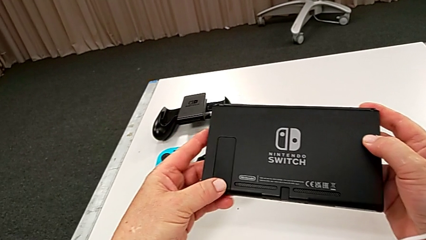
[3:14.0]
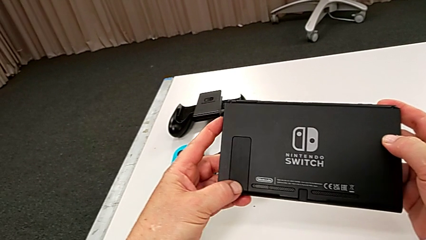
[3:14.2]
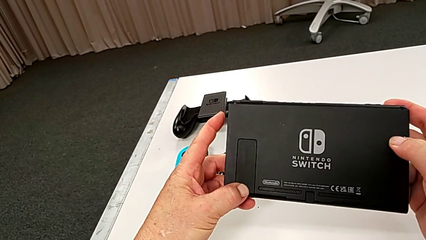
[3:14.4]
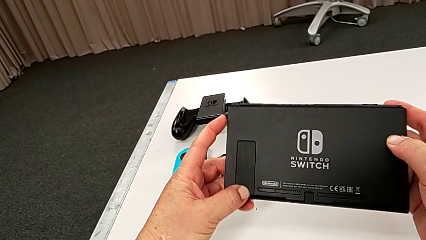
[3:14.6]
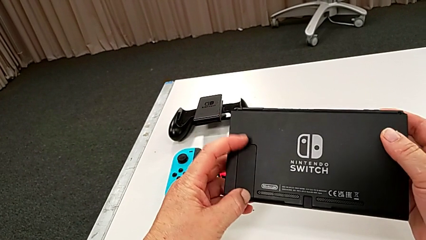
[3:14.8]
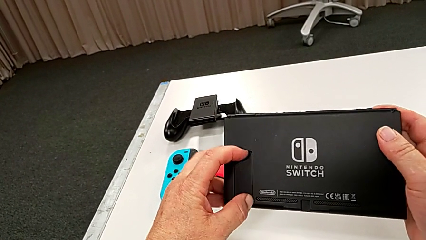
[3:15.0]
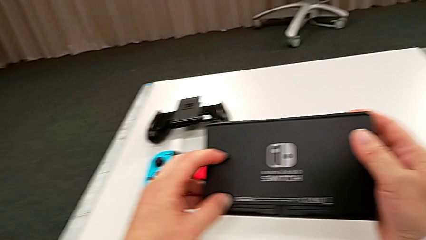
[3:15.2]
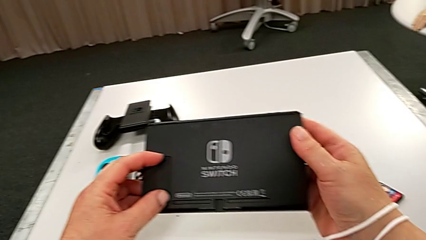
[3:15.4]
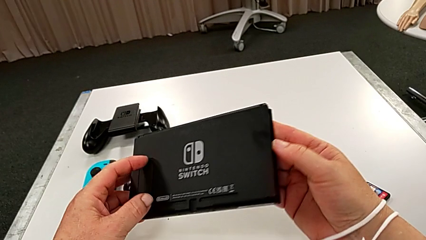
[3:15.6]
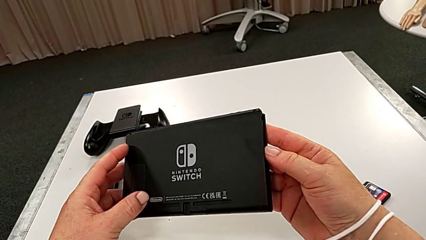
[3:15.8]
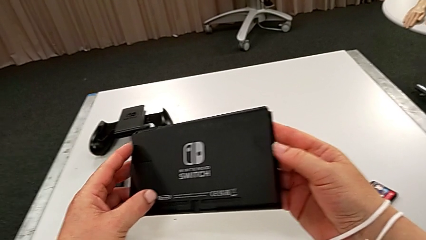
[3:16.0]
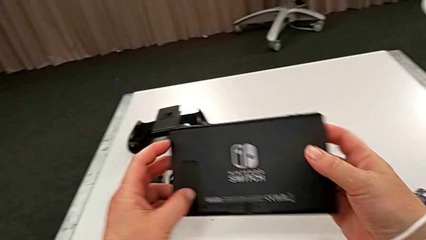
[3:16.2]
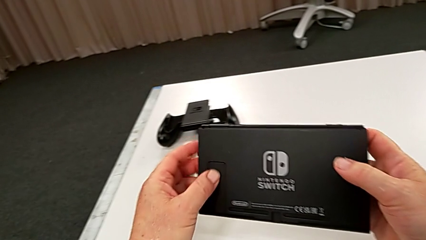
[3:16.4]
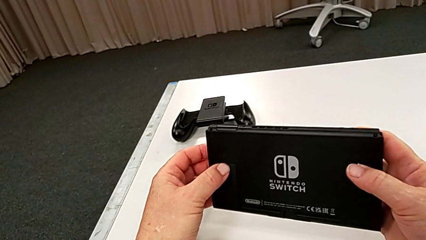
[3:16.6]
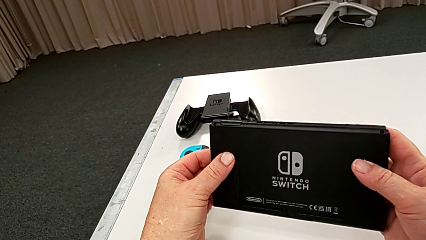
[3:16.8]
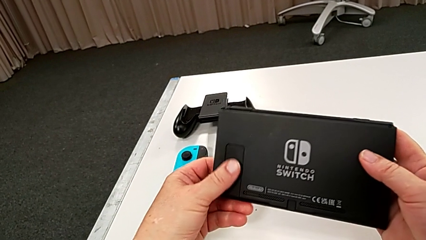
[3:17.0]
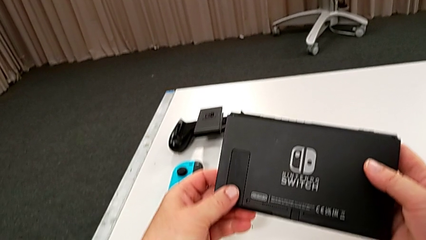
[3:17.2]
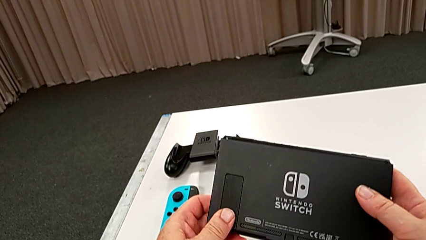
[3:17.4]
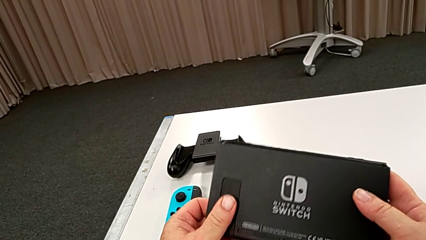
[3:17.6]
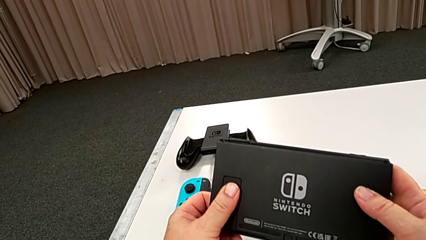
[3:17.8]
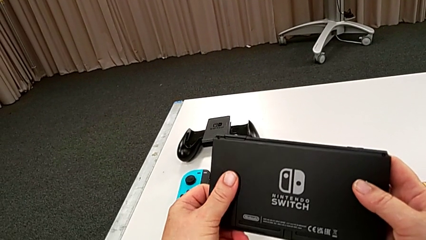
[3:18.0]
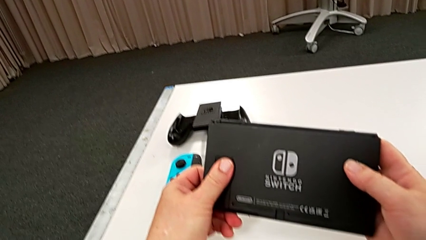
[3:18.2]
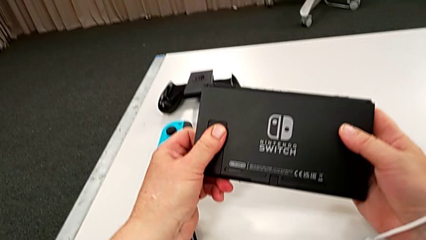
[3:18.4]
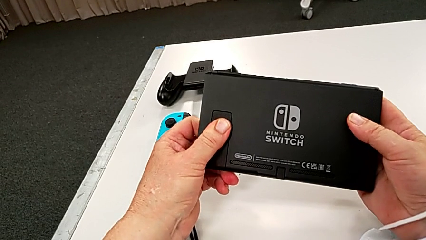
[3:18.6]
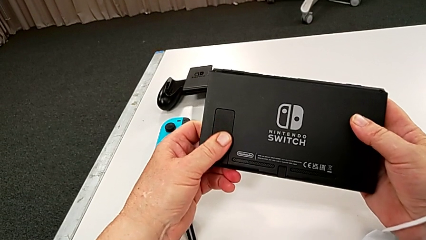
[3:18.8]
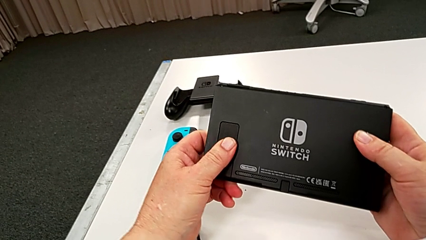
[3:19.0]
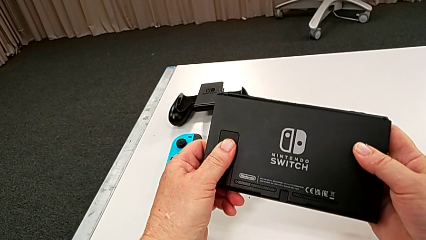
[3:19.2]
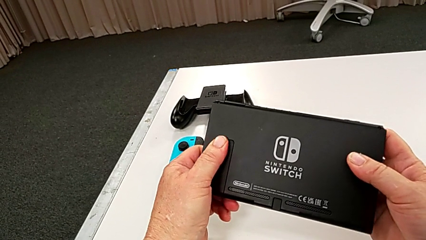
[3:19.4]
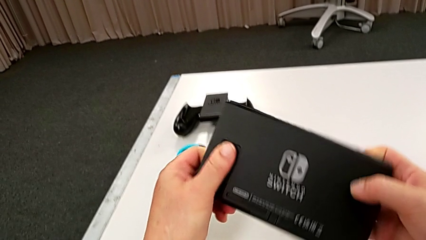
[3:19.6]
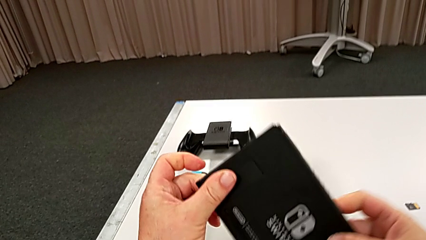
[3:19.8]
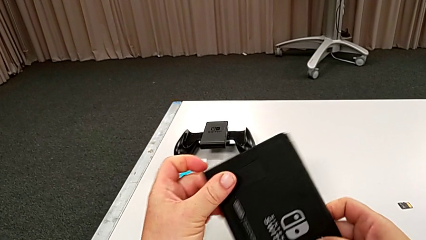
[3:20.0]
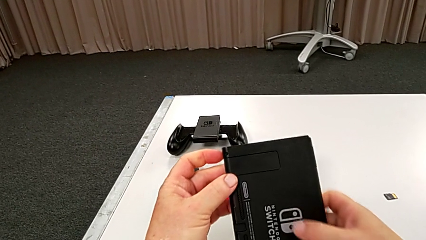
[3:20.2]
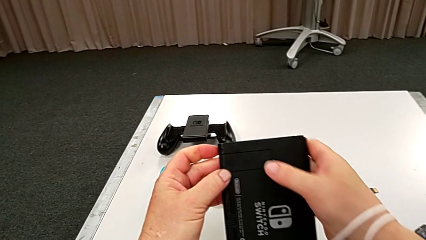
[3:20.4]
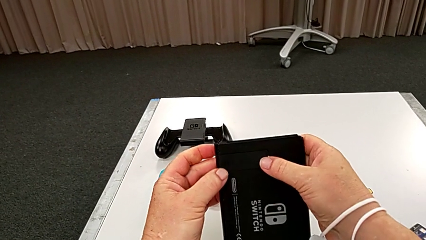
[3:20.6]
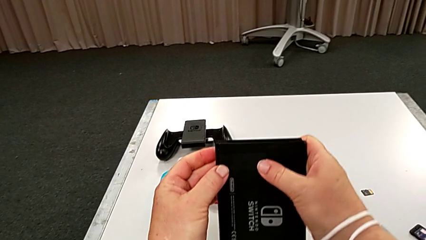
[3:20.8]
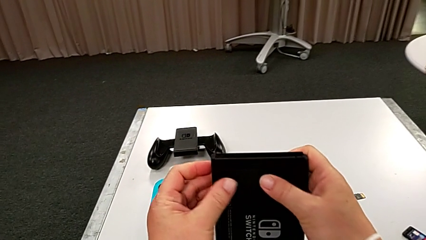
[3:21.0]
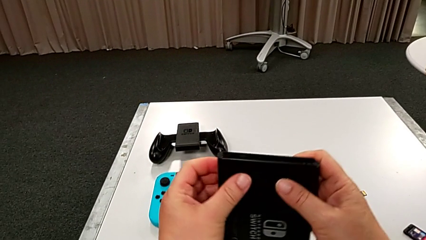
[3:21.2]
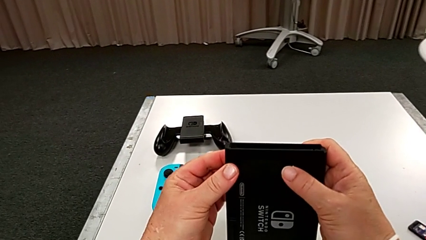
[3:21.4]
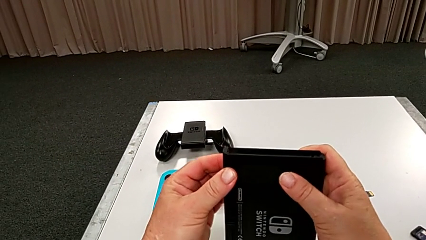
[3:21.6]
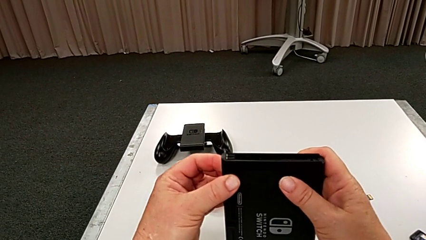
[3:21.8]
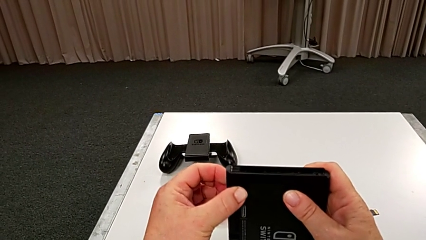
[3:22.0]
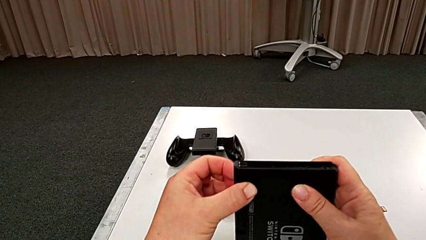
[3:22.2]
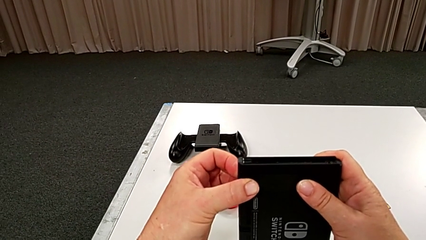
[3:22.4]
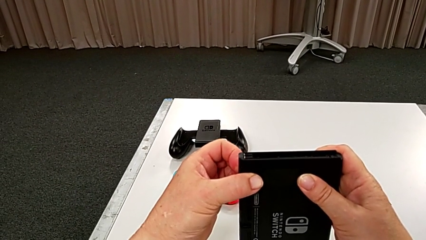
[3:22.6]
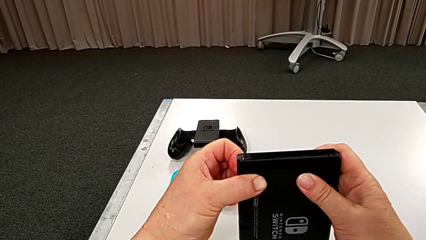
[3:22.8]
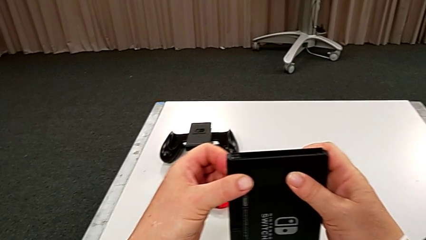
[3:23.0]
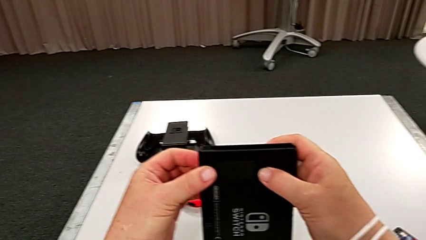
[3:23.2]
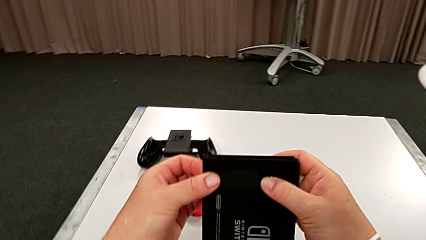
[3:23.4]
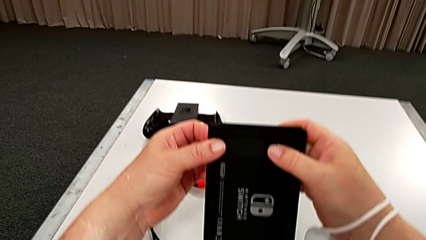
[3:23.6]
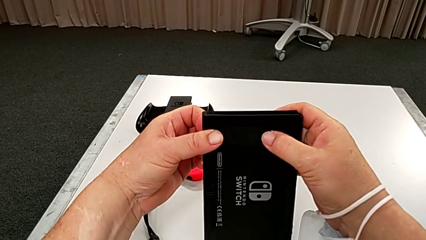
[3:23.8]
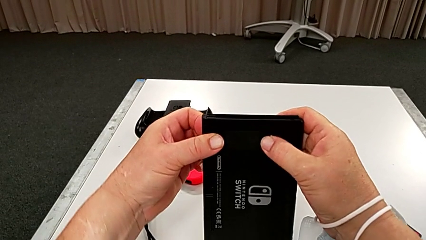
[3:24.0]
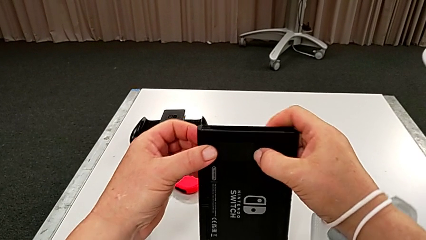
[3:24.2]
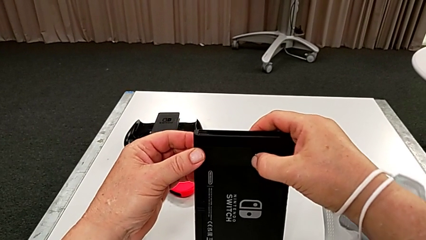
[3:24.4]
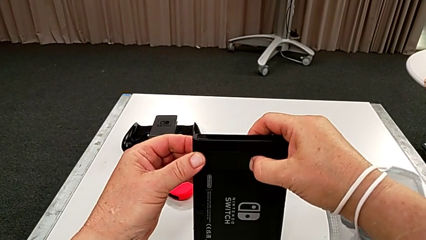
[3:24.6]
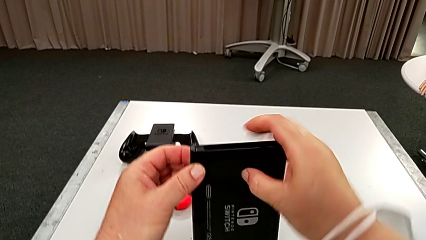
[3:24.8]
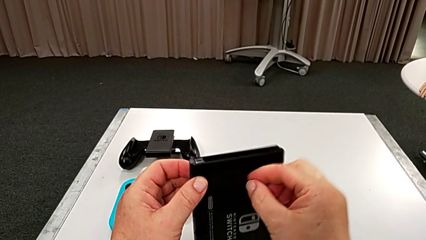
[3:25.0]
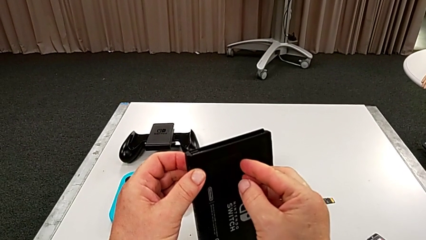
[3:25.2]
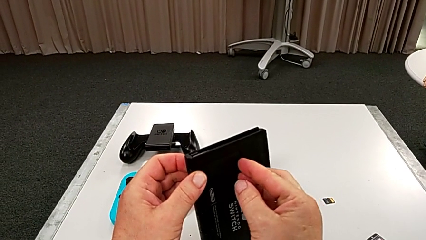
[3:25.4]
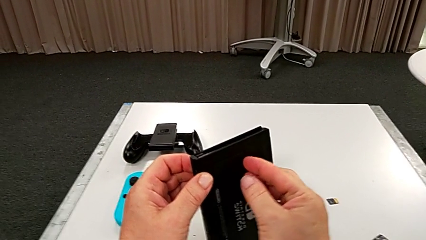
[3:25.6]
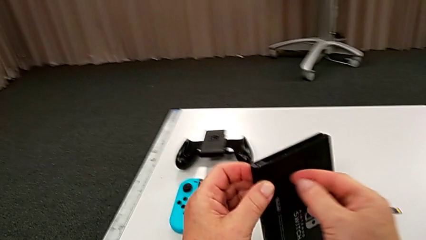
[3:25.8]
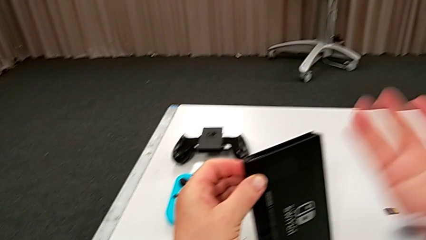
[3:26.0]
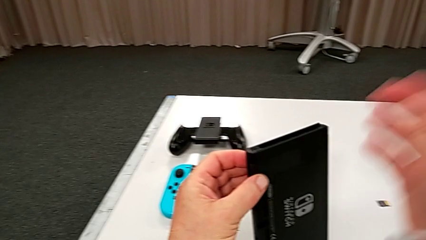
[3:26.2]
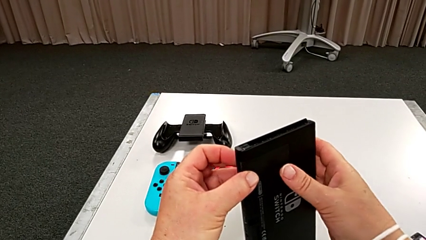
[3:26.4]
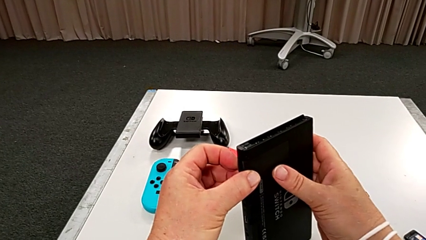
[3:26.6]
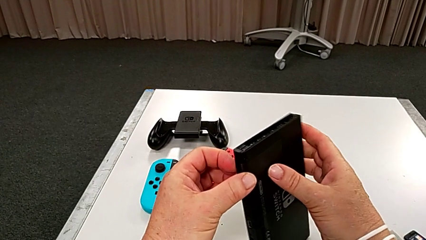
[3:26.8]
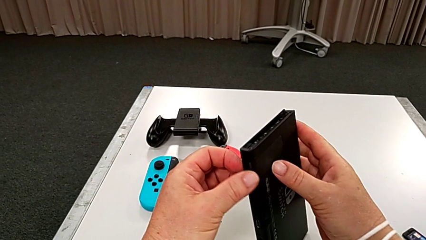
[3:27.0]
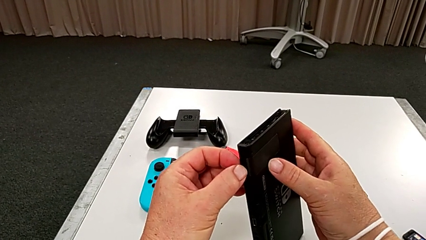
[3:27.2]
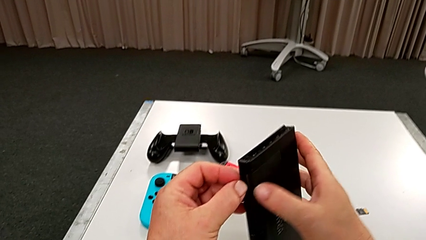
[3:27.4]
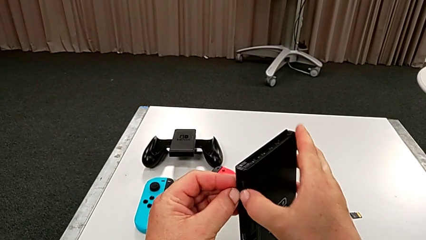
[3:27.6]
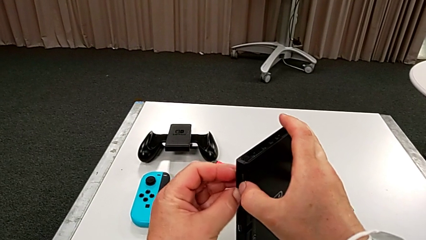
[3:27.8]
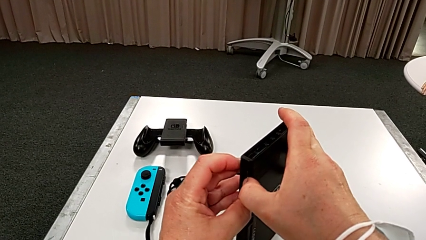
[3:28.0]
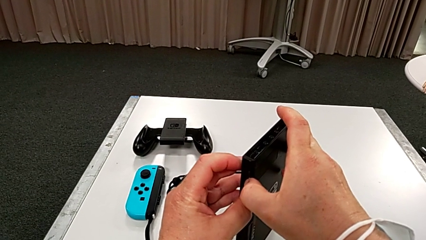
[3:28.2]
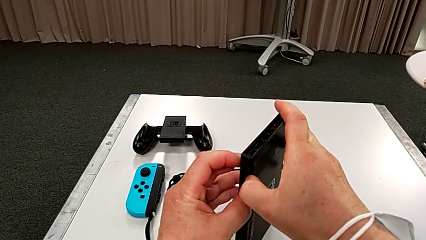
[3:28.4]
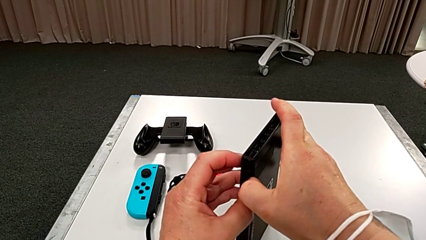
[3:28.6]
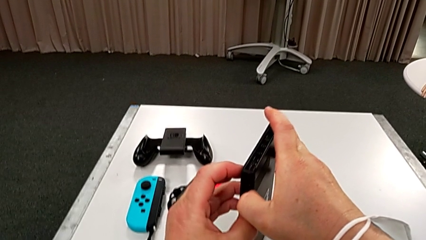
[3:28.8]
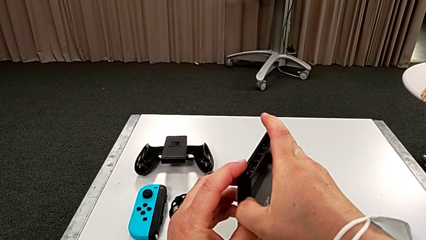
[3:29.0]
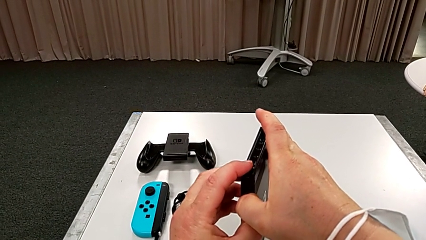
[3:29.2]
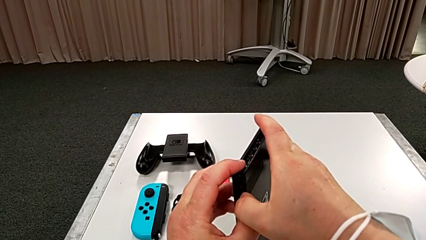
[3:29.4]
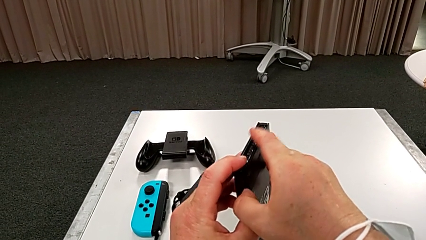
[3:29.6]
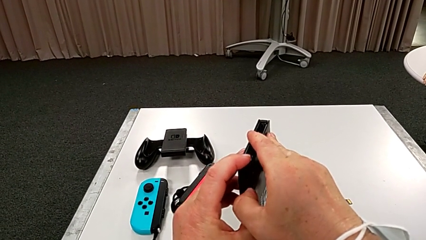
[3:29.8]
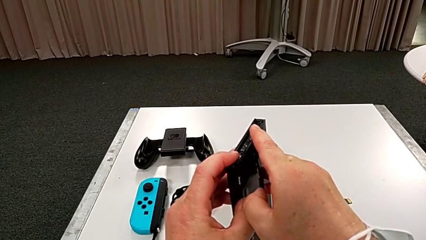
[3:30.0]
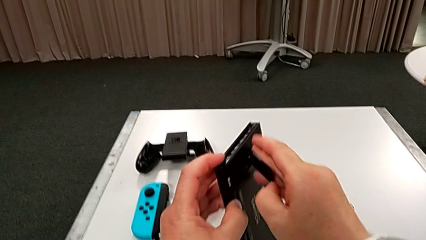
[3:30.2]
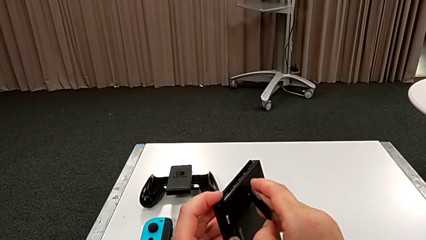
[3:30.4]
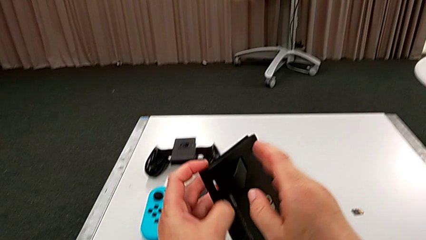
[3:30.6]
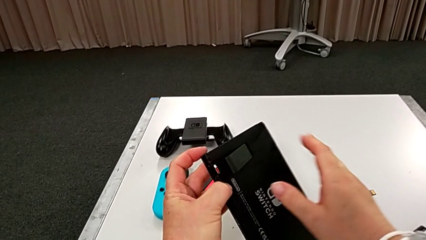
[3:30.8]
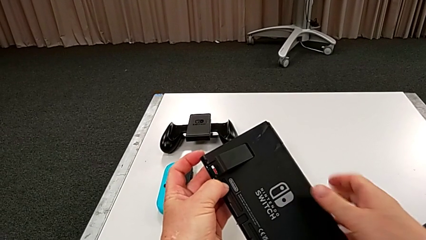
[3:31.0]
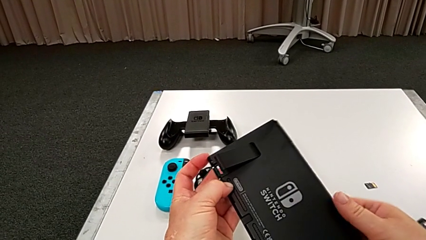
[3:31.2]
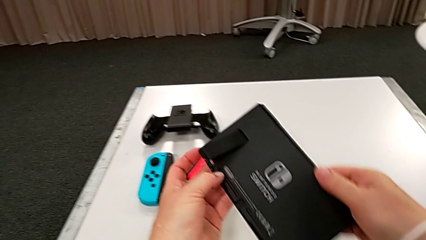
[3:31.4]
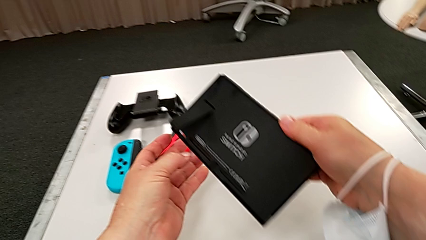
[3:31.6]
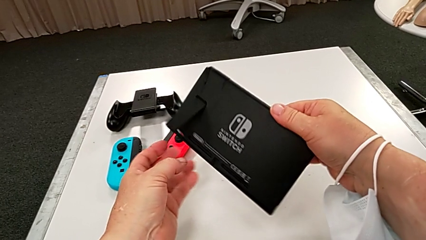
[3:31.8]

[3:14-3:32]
The camera wearer is standing the pad up on the table. They keep inspecting the Nintendo Switch and open the kickstand.
